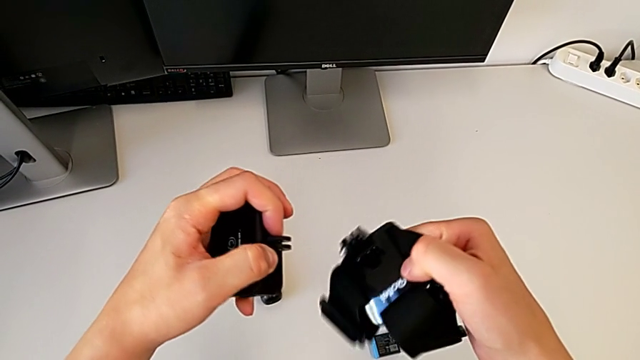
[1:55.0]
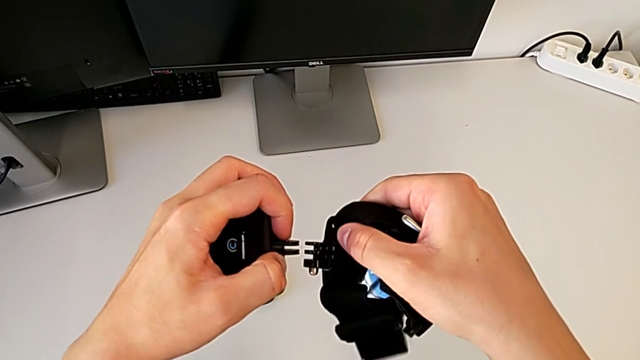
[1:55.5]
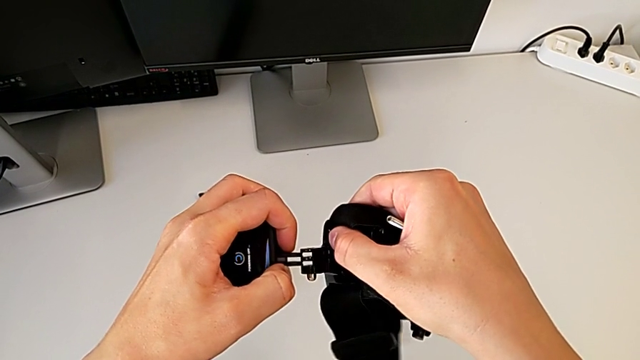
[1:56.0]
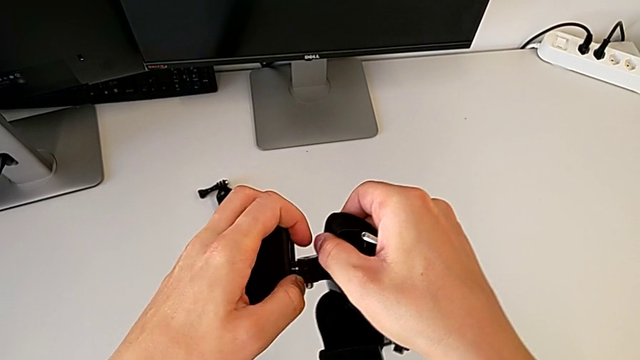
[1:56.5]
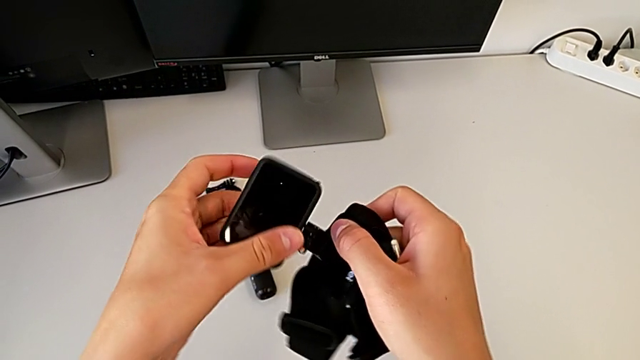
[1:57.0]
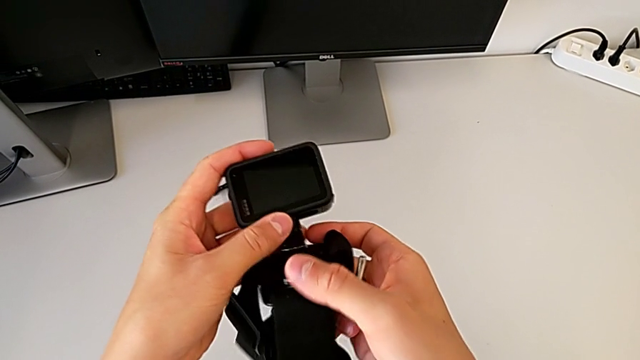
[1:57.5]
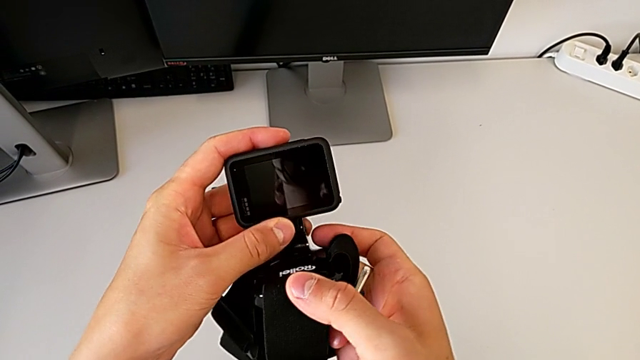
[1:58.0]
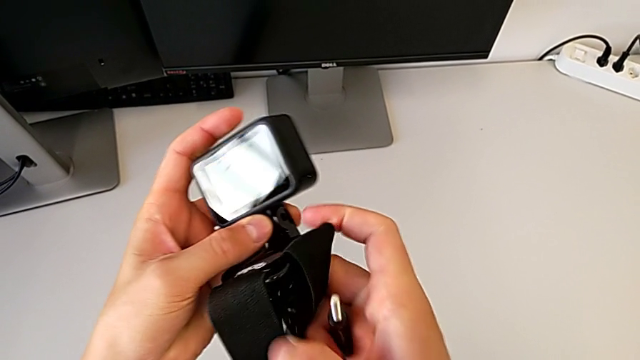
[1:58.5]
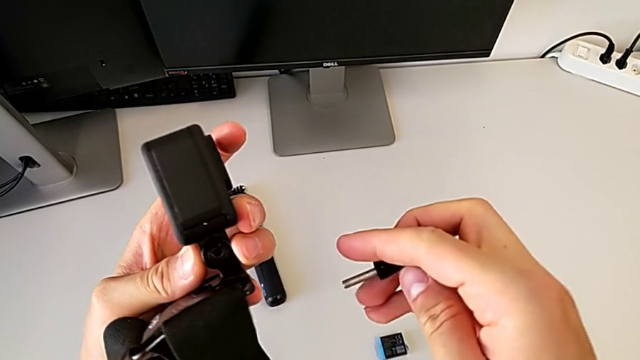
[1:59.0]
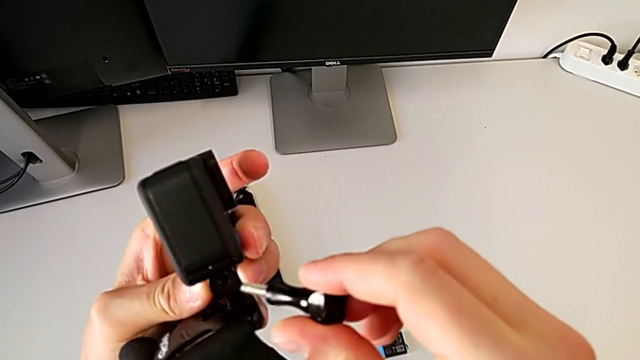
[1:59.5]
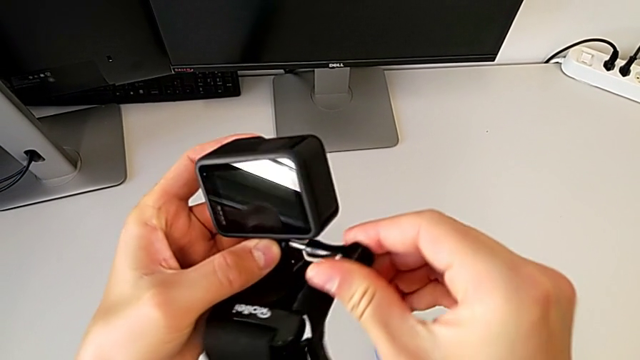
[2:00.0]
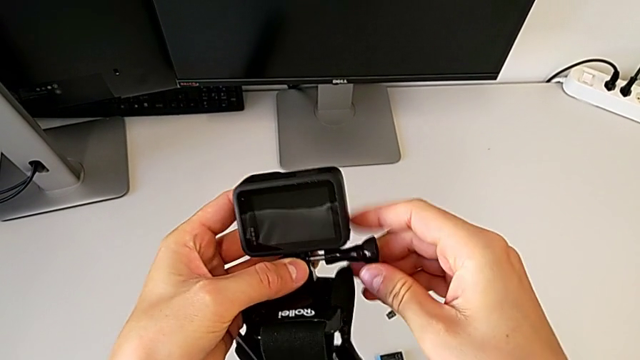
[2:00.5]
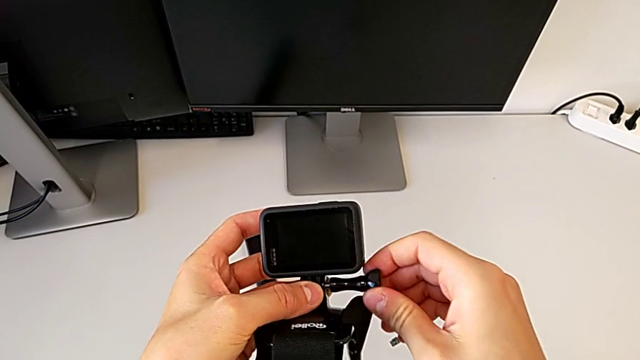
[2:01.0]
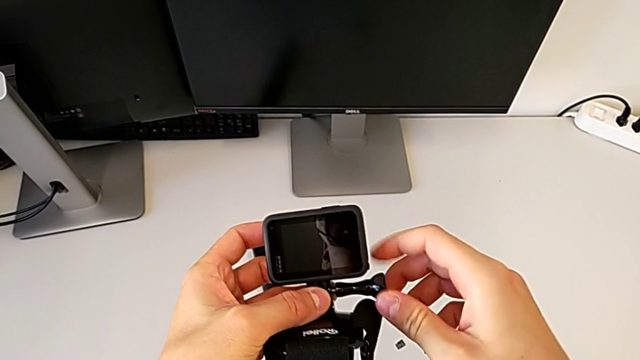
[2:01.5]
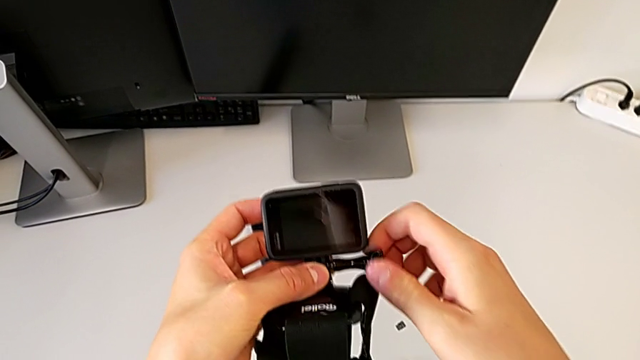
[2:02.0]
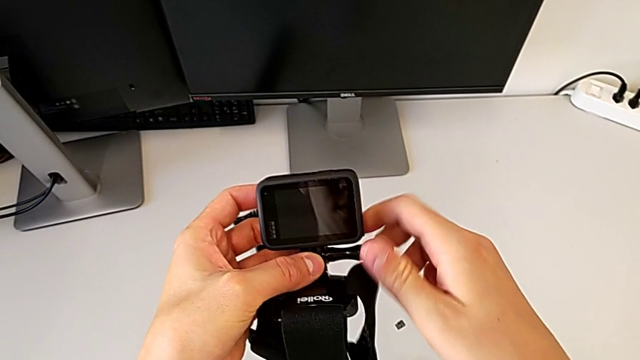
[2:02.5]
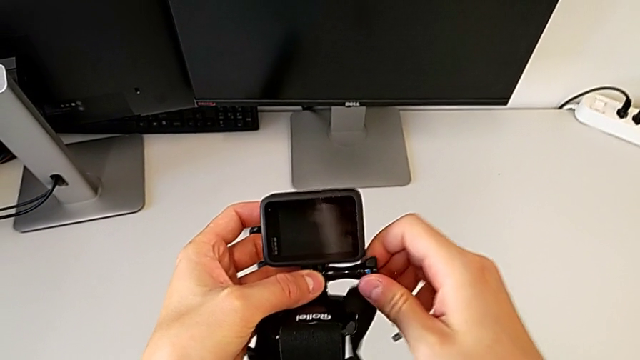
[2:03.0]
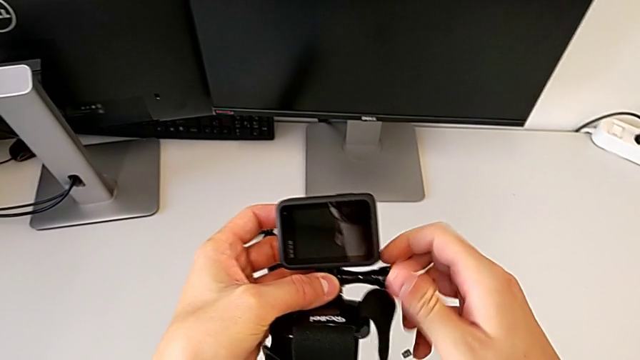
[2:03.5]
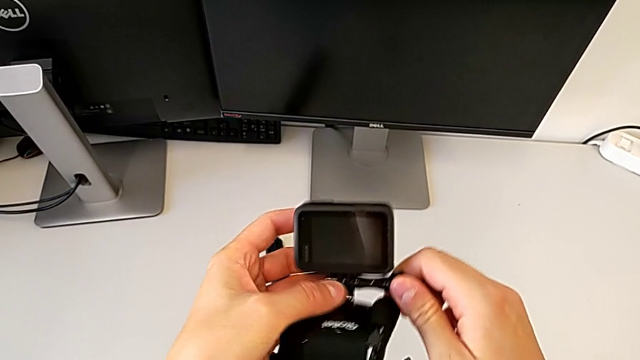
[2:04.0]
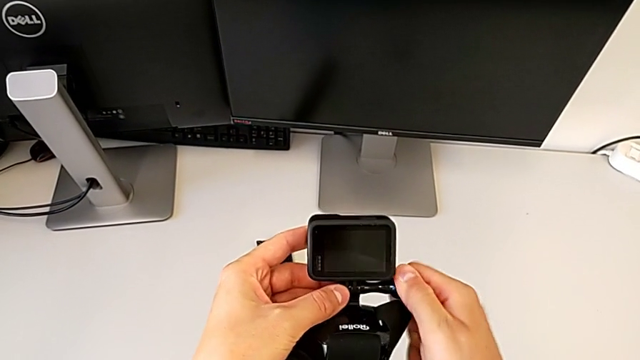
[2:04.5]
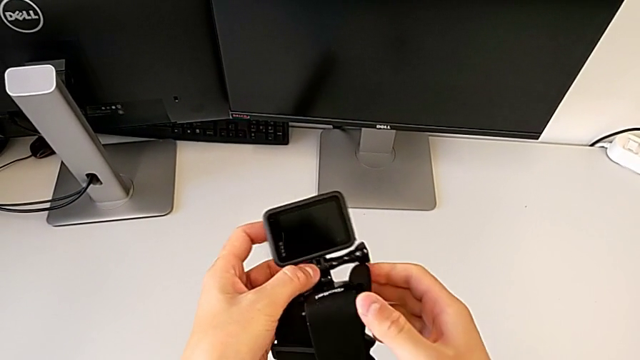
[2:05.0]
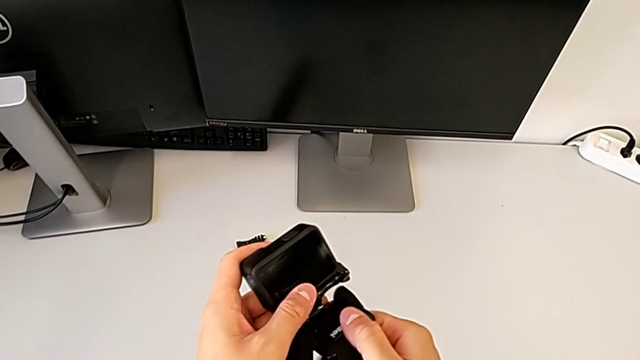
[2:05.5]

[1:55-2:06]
The camera wearer is mounting the GoPro on the strap. They align the mounting peg, assemble it and insert the screw.

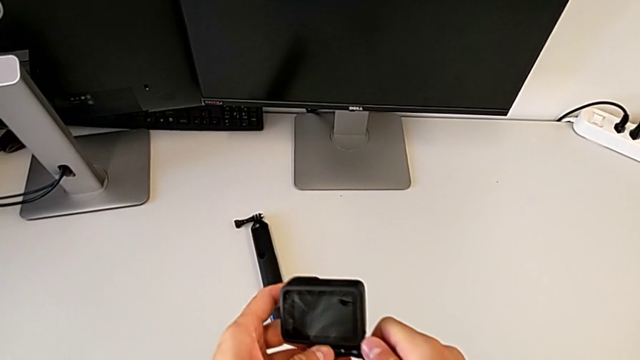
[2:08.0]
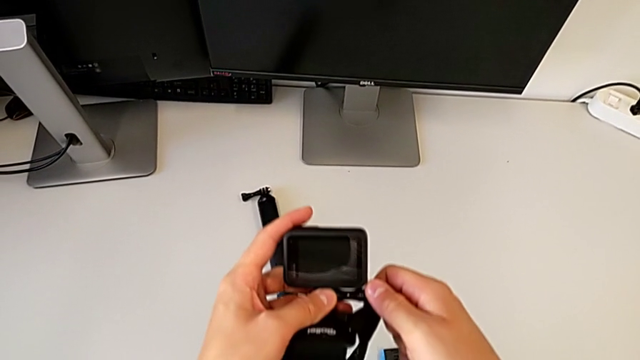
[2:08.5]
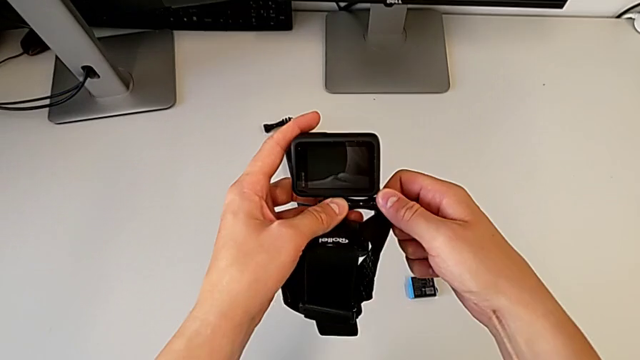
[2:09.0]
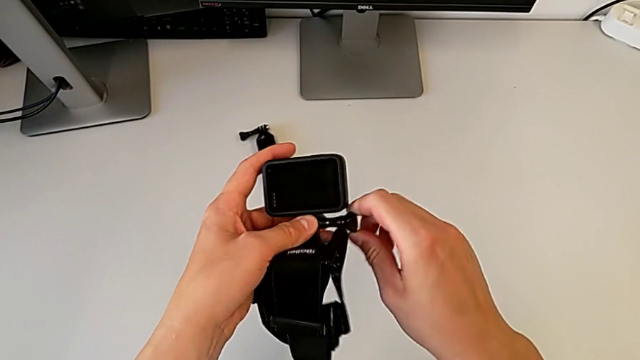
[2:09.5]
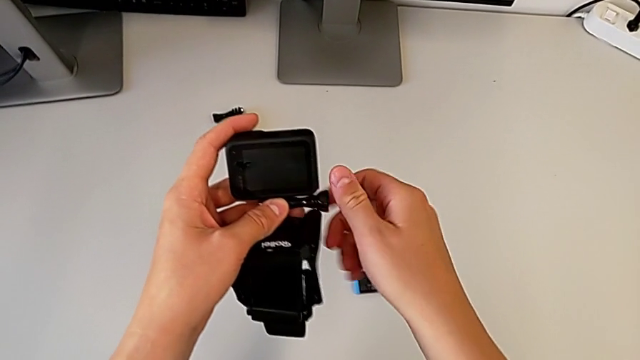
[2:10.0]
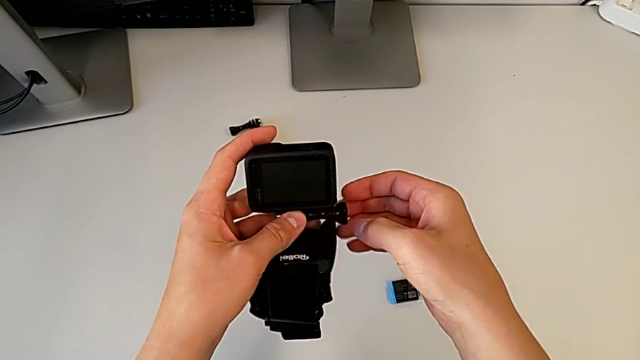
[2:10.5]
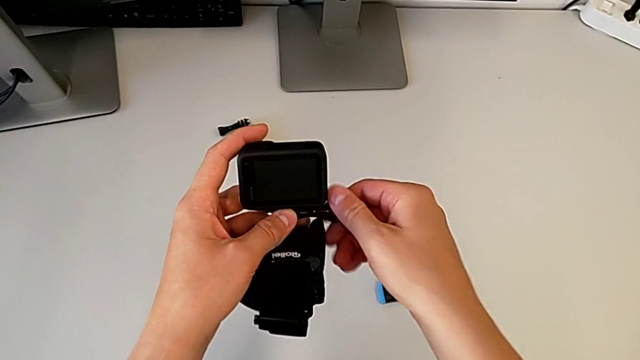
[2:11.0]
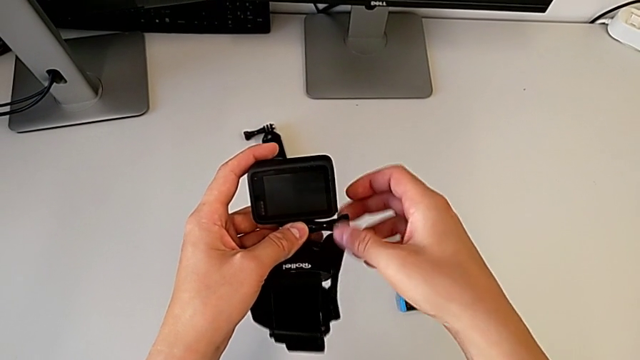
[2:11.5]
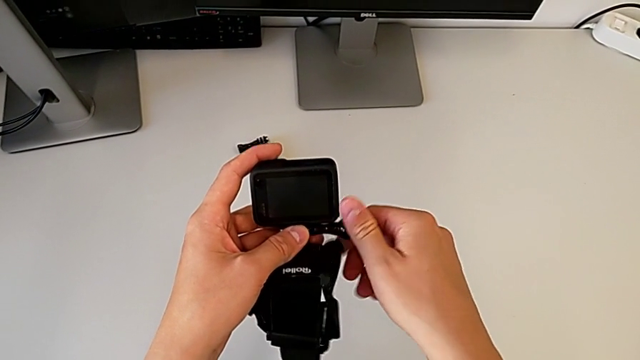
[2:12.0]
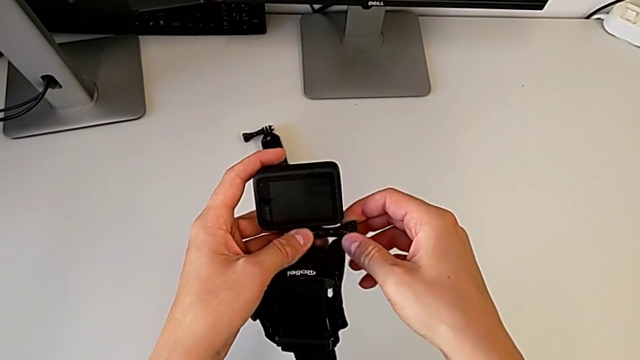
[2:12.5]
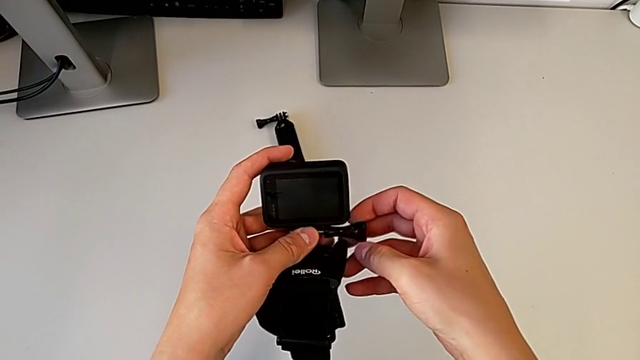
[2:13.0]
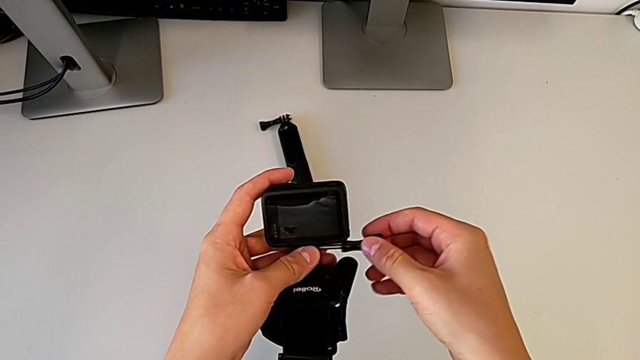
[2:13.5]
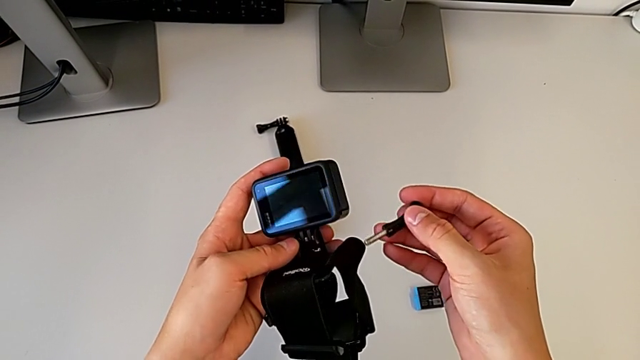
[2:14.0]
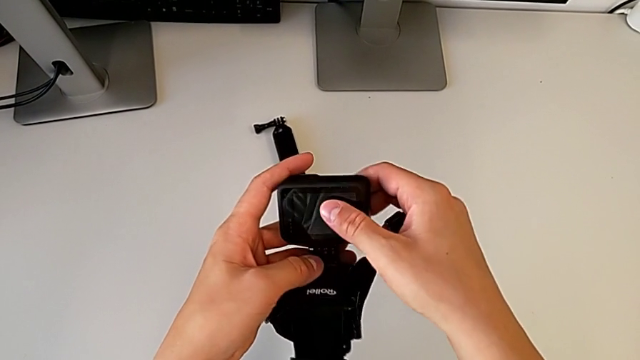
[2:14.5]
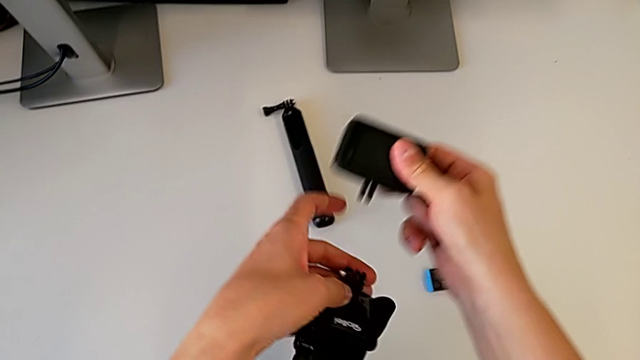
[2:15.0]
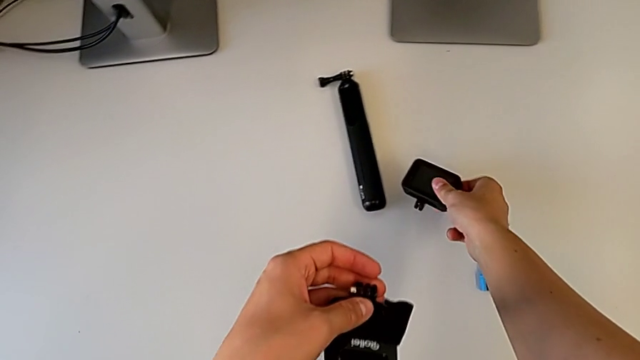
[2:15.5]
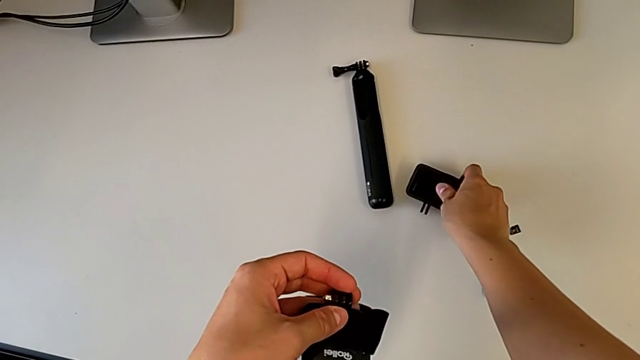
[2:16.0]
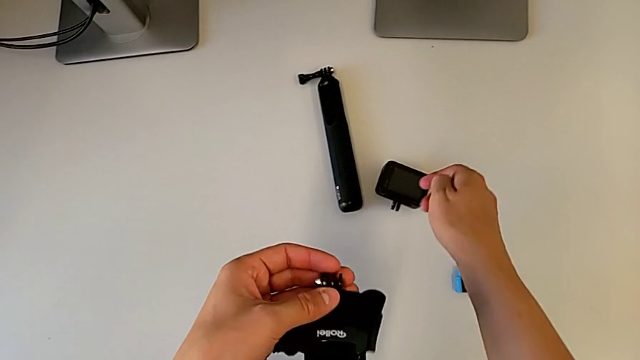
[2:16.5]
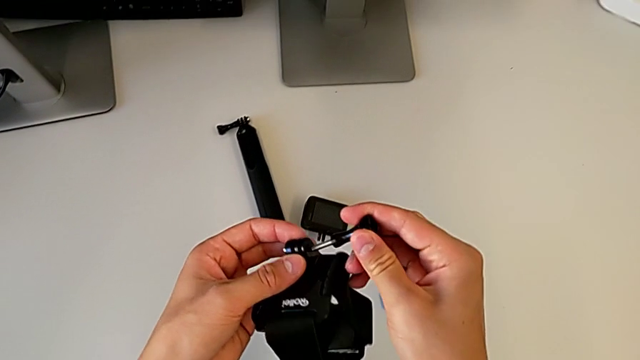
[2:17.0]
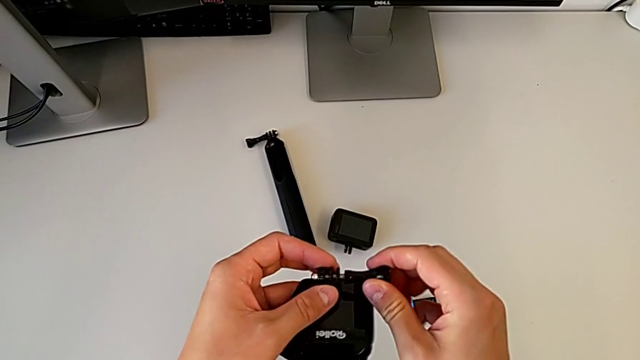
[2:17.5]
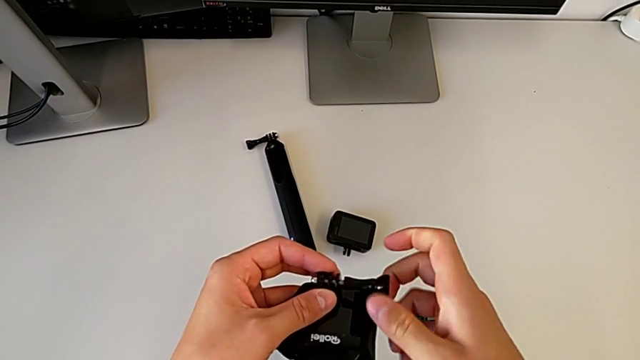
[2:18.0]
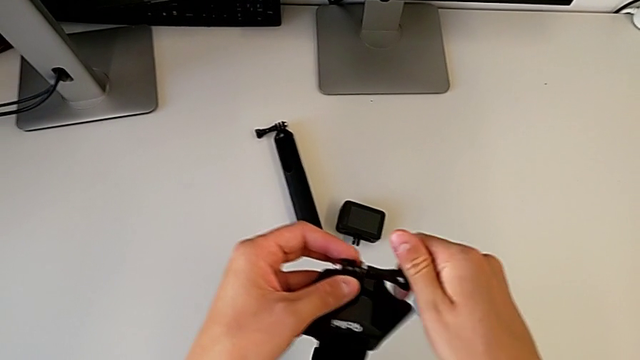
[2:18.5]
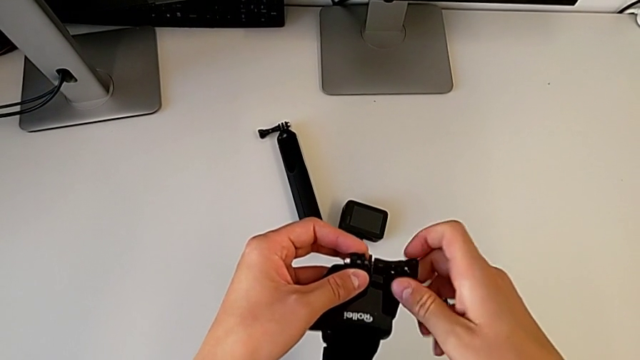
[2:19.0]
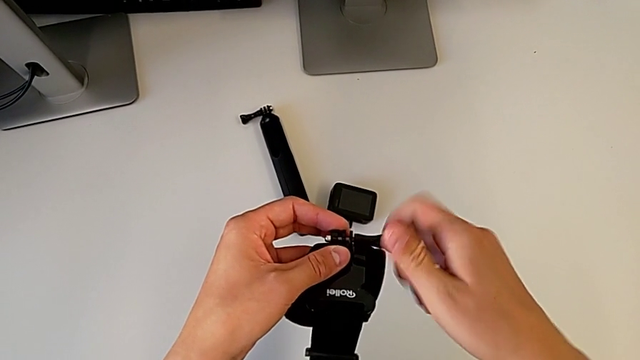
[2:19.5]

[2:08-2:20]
The camera wearer is exchanging the strap for the handheld grip. They unscrew the screw, place the GoPro and assemble the screw.
